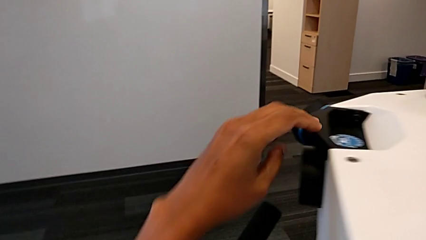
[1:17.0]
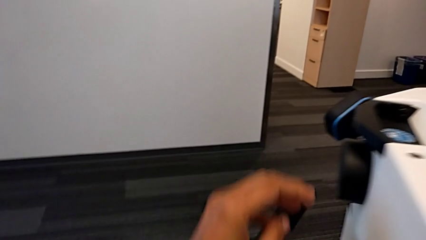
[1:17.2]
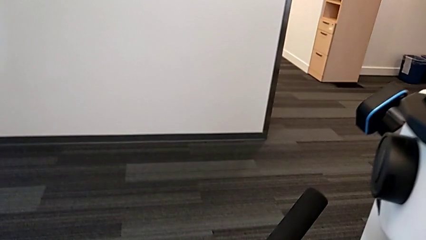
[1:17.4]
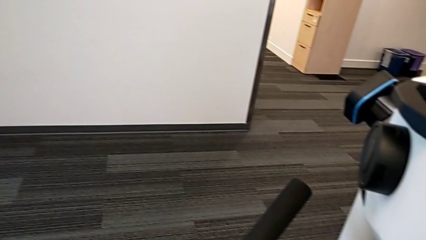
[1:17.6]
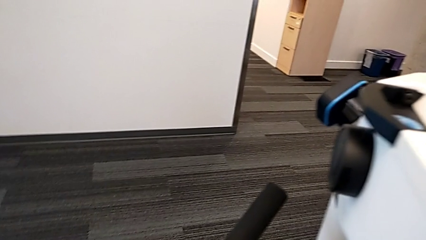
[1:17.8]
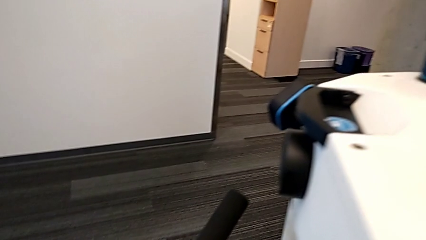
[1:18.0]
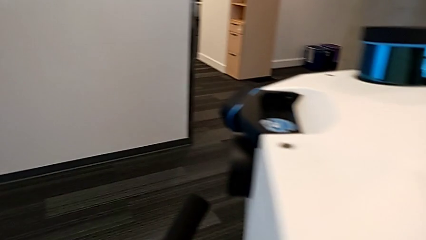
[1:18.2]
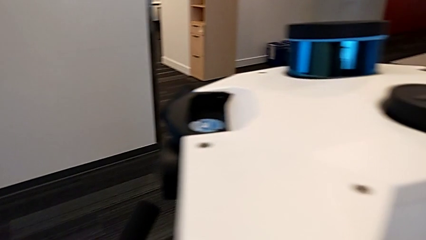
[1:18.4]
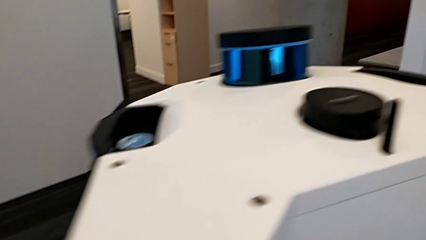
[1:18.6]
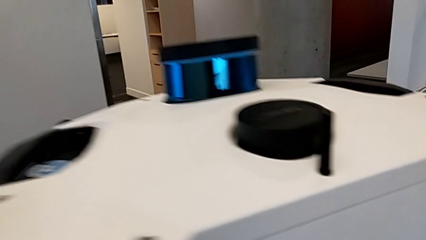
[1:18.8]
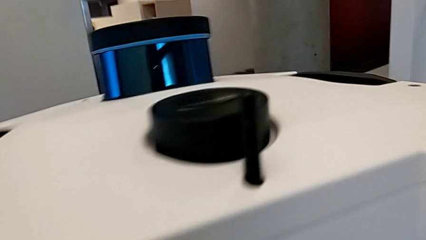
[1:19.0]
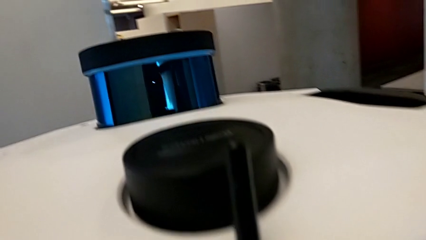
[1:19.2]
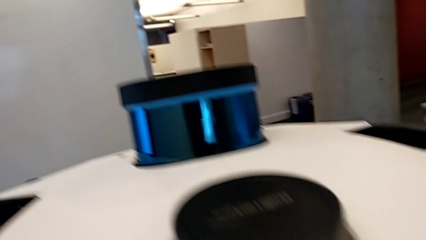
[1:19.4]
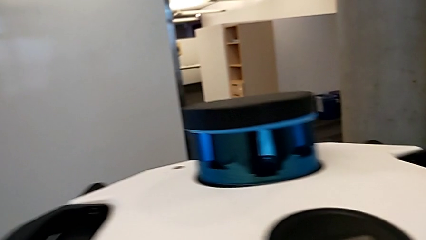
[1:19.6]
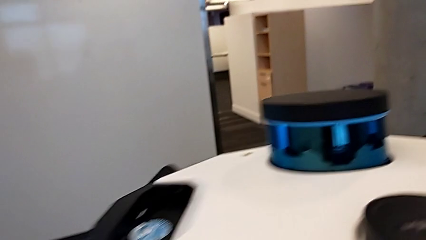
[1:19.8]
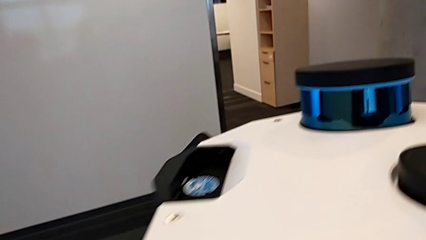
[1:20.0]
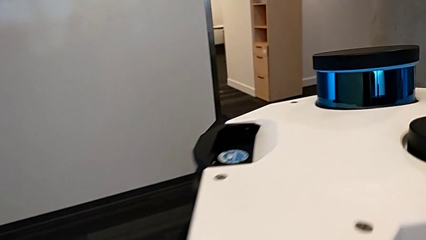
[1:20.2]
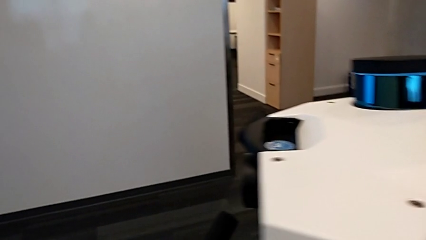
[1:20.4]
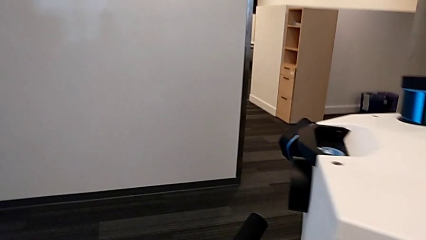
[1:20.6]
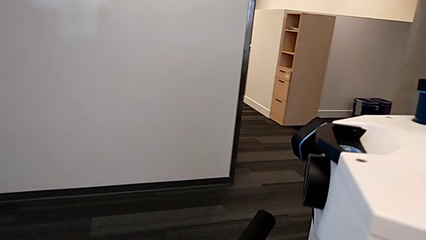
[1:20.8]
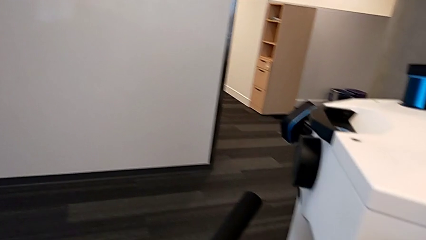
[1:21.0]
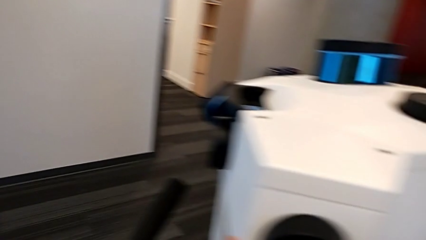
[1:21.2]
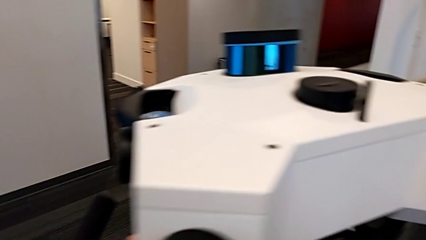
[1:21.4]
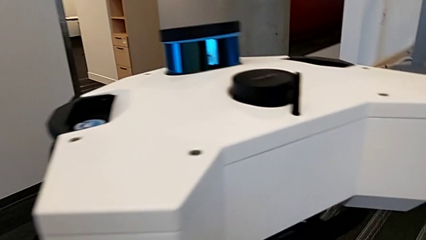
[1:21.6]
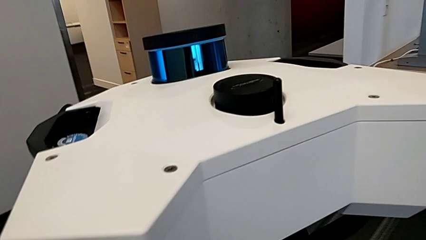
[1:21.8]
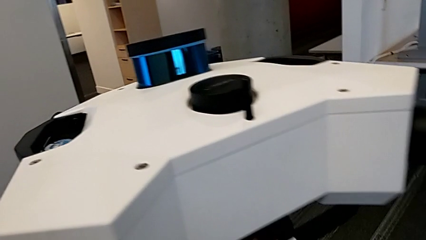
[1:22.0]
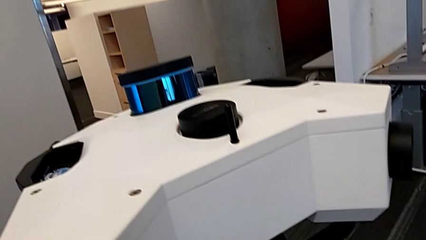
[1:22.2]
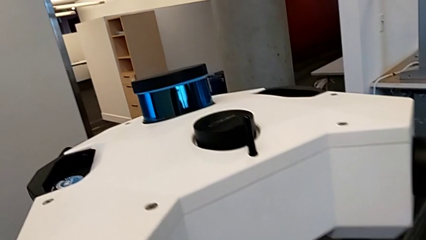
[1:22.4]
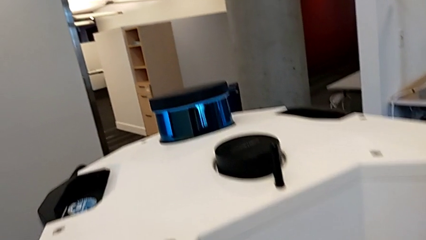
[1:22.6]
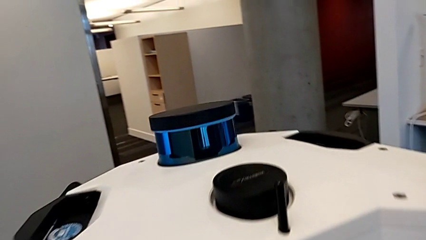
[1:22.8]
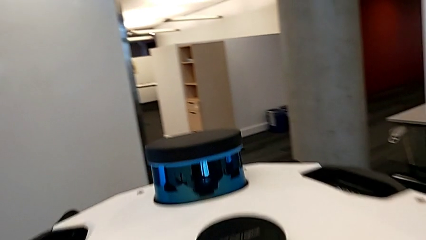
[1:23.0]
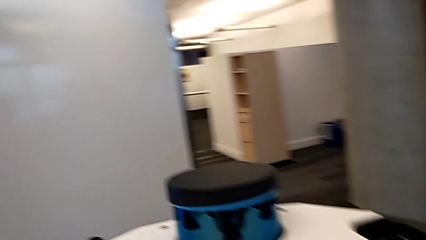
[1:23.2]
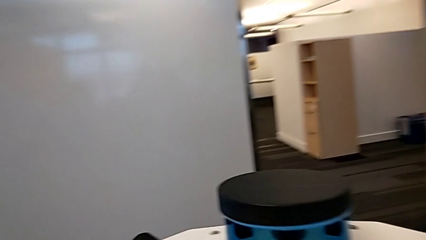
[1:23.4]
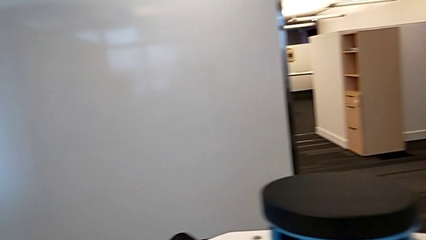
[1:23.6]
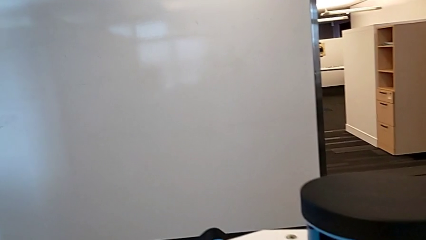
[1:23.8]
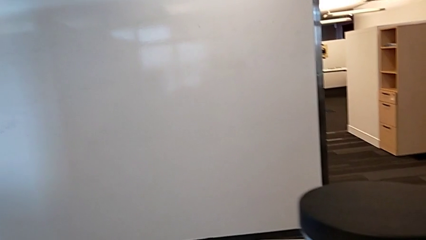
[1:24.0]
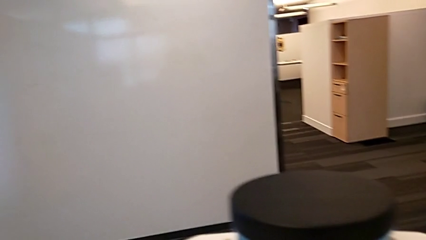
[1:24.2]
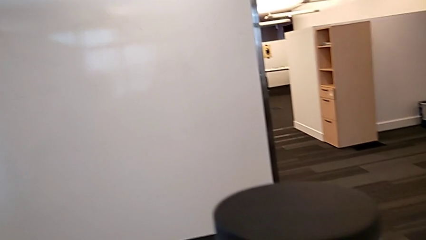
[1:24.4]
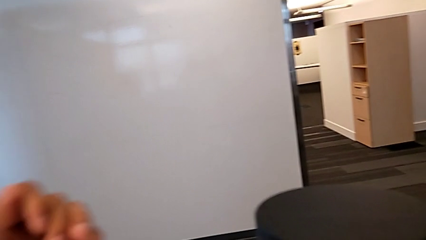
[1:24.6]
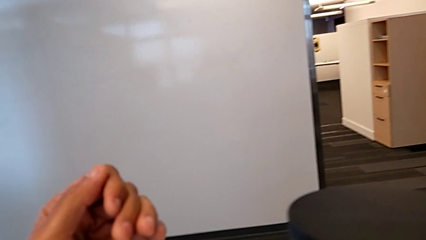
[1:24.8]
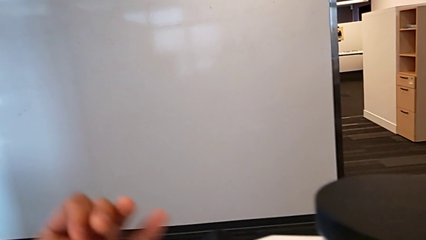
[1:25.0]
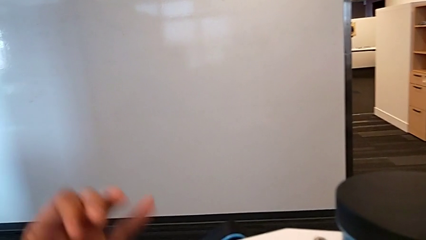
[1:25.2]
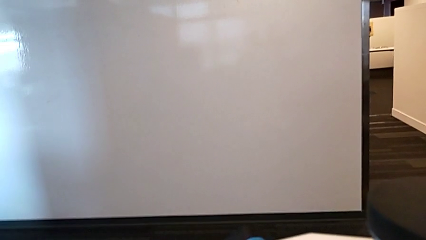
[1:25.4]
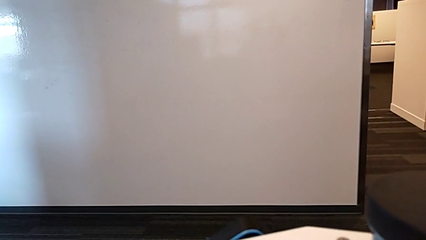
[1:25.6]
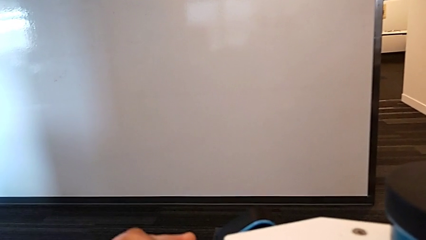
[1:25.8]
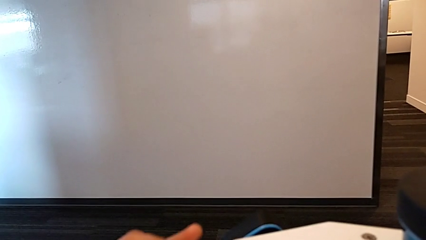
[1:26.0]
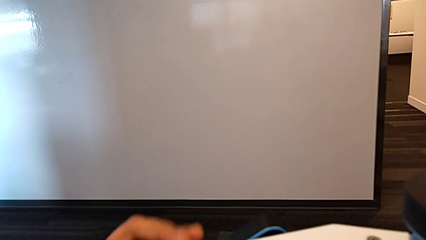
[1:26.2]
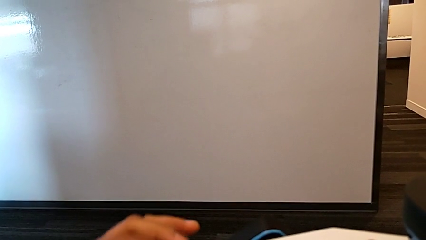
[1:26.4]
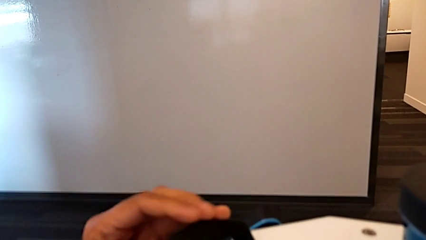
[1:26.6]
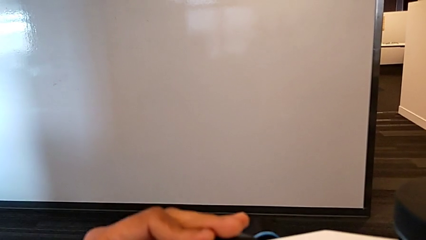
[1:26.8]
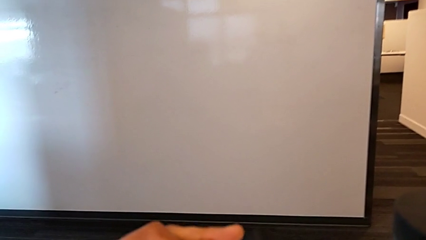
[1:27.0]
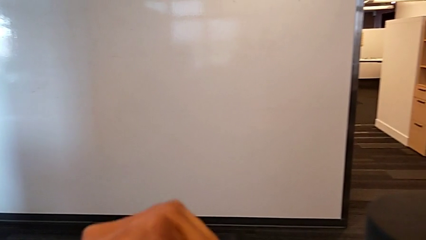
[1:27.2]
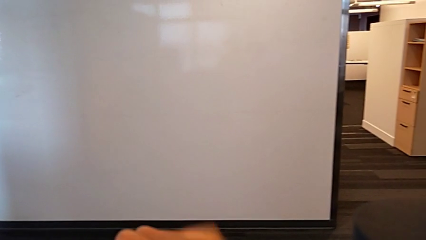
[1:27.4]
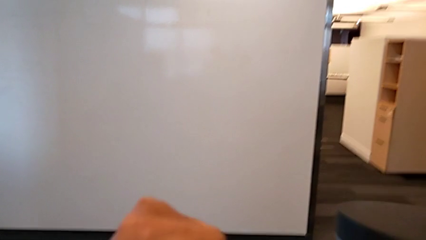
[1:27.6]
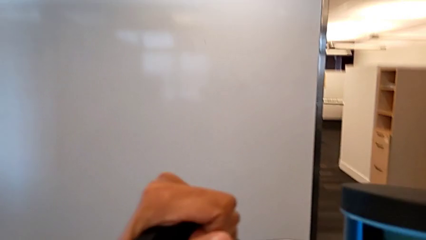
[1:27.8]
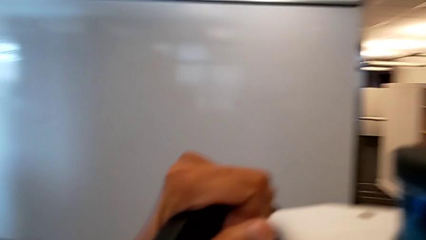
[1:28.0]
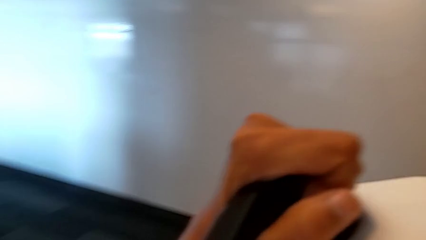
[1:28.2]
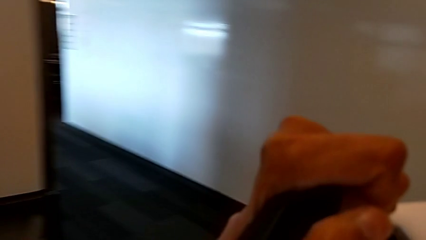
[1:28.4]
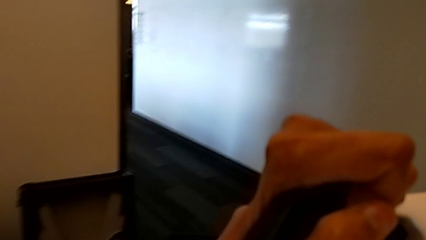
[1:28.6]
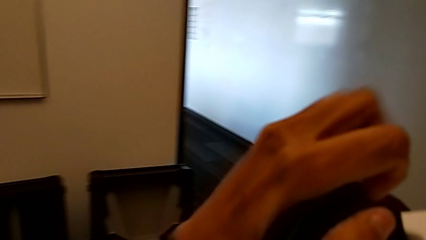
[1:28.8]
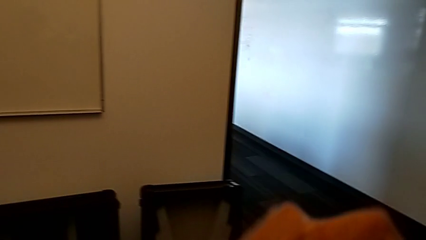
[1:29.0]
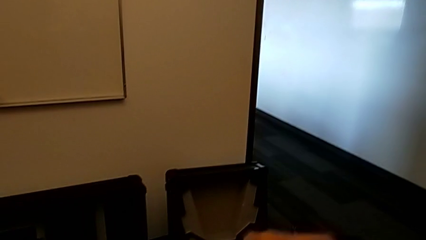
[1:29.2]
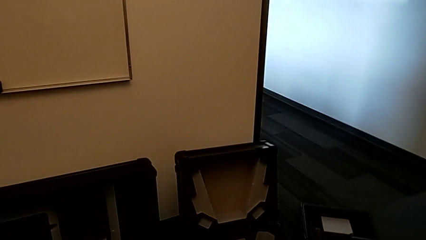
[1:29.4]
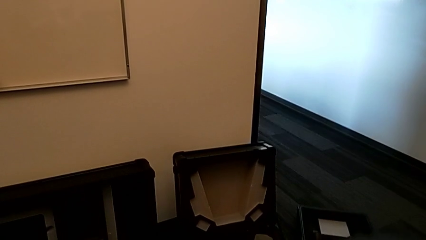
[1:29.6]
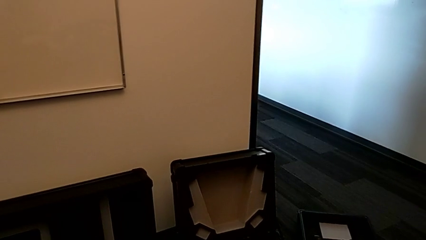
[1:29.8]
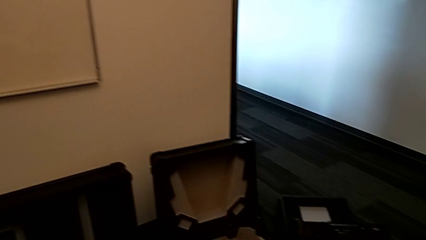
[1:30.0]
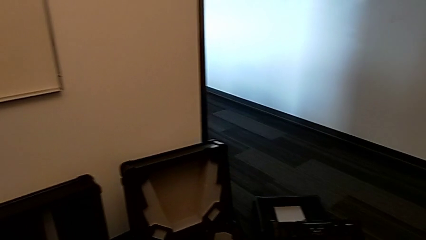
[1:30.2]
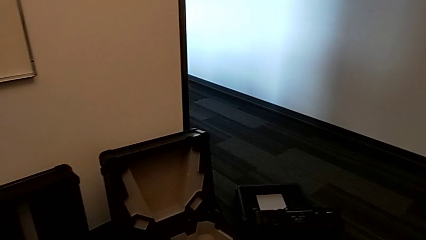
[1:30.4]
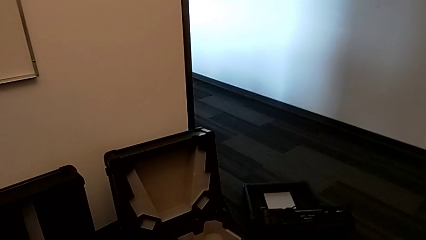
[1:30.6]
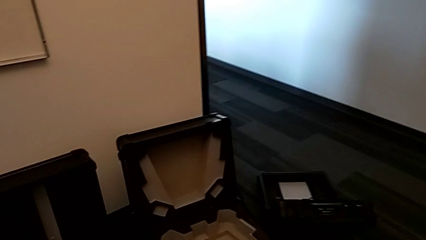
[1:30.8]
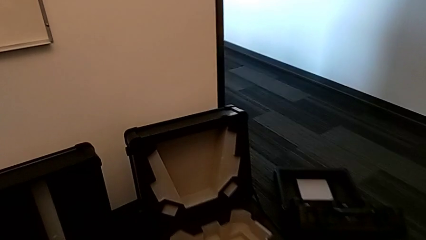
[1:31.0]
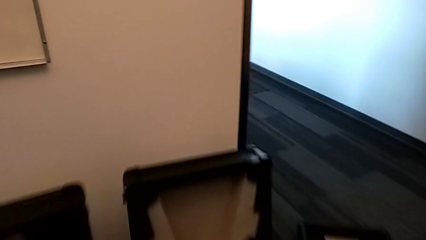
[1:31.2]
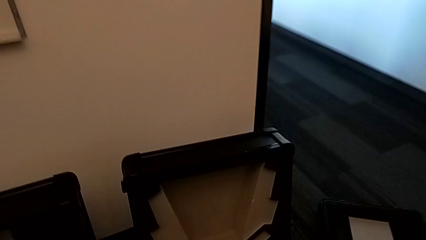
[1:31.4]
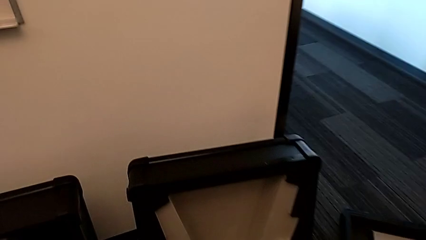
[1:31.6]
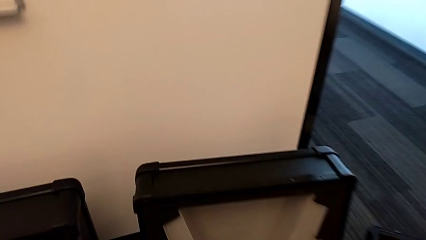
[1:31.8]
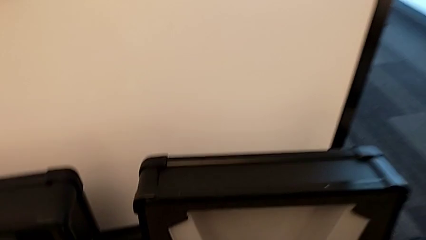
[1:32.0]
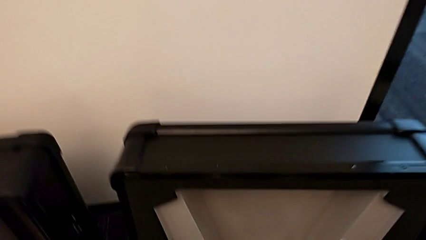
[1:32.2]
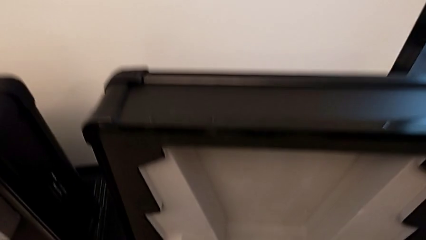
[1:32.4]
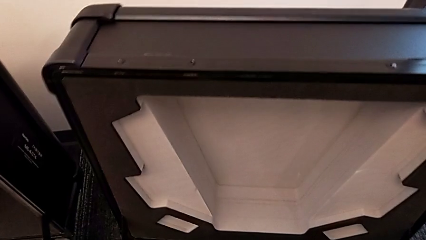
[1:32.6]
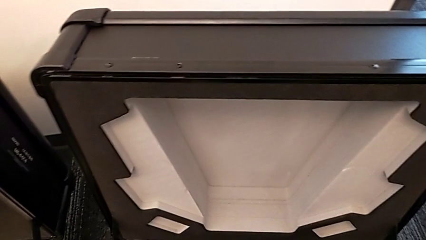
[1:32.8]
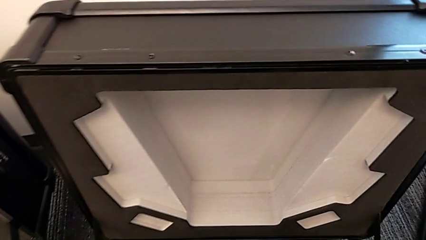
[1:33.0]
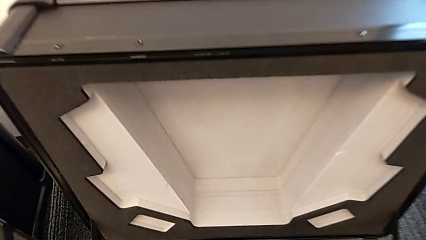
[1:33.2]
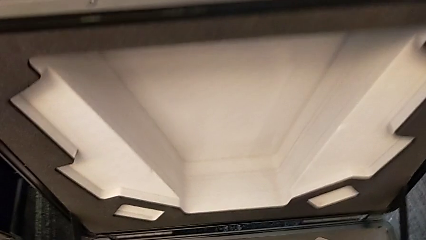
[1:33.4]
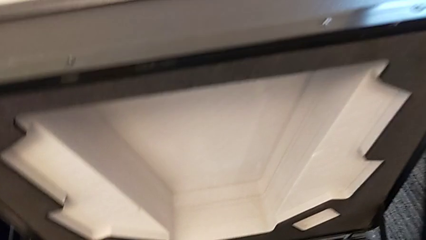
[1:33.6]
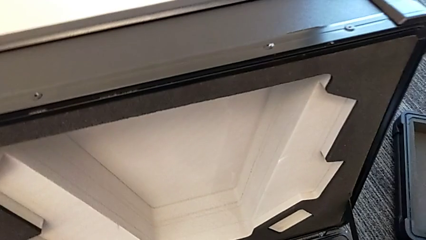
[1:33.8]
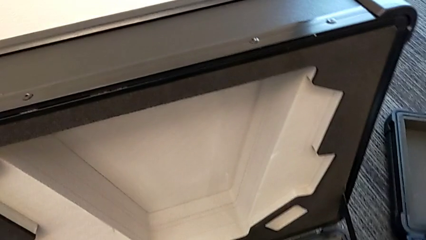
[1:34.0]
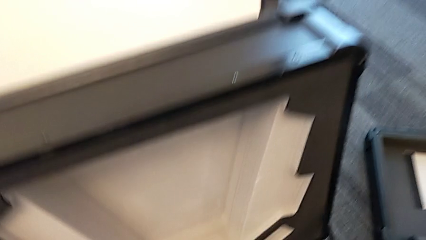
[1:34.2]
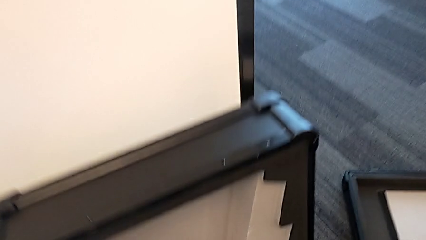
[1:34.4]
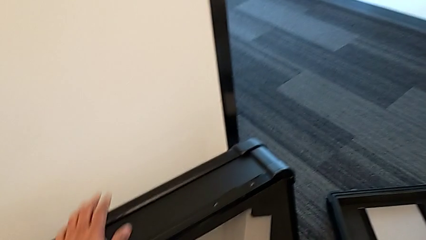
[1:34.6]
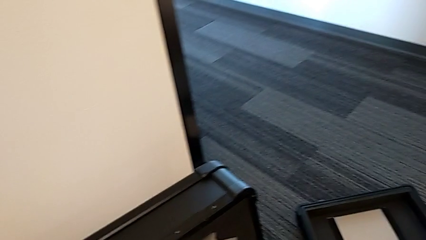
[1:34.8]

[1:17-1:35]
The camera wearer is disassembling the head of the M6. They inspect the M6 head, lift it and place it.
